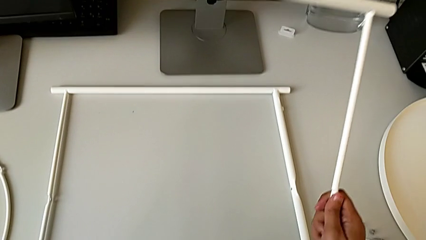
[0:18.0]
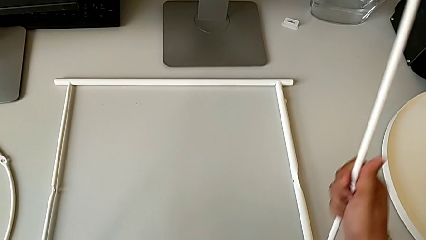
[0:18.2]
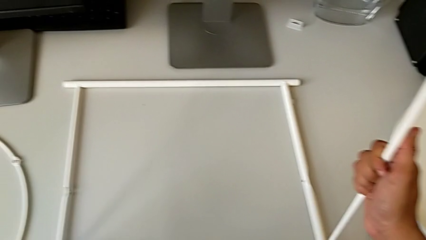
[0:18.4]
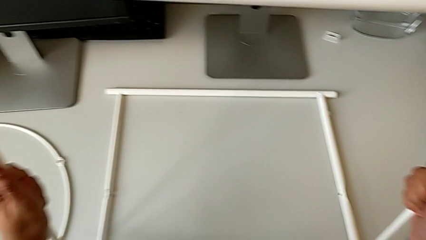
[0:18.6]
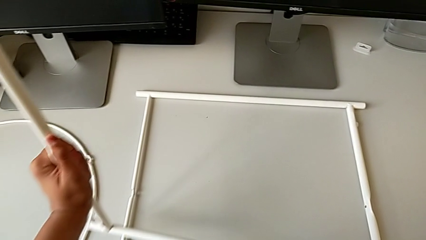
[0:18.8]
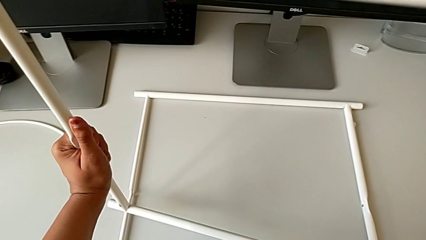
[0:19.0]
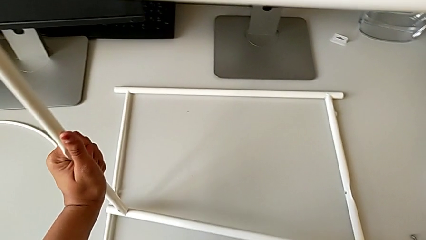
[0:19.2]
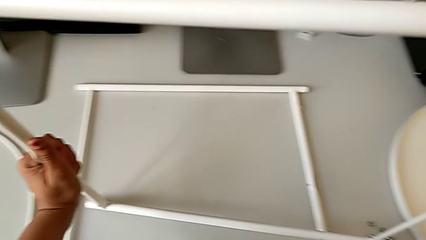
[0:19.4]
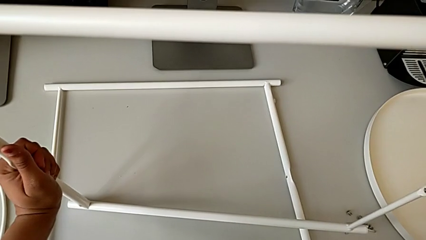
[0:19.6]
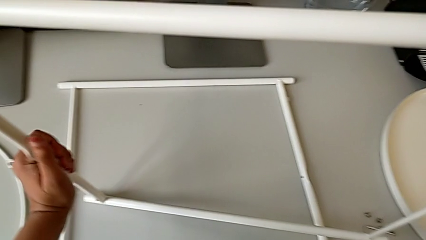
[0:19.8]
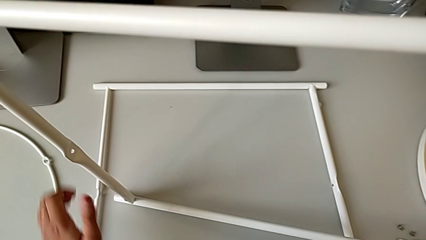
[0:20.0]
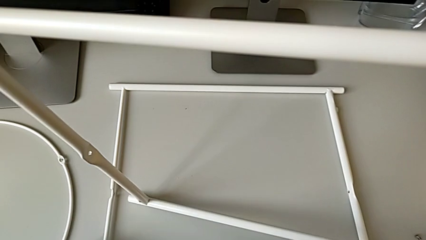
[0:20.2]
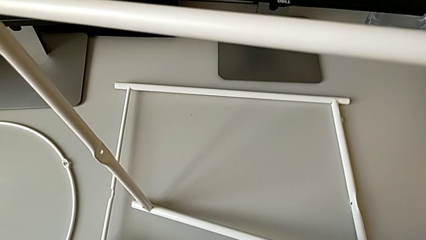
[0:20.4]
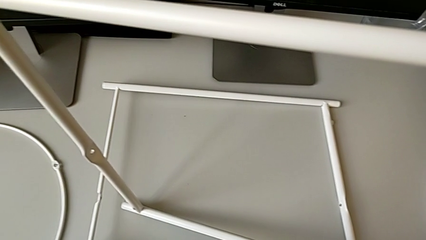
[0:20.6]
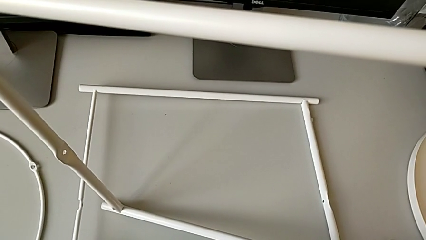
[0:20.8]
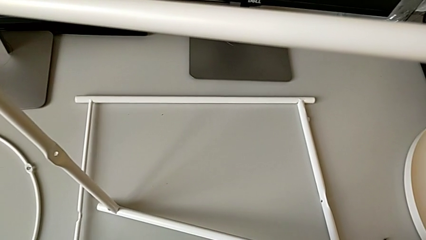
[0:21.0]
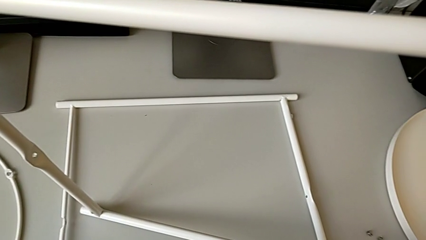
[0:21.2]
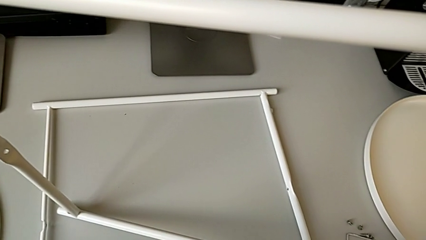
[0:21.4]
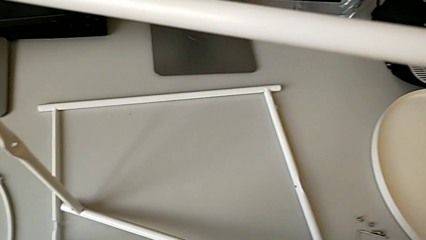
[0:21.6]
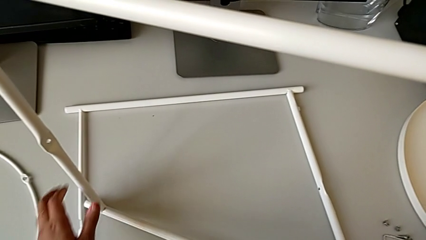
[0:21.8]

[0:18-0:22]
The camera wearer is inspecting the tray table. They place the leg, wrongly grab it and place it, dropping it.

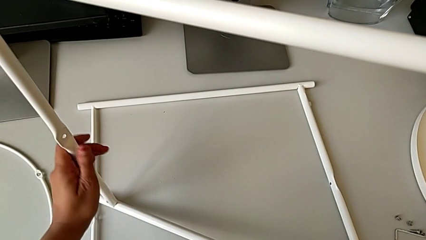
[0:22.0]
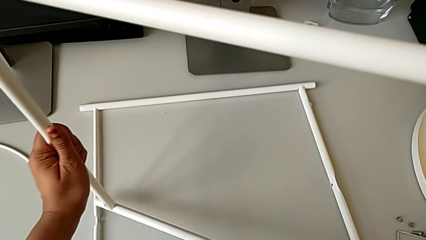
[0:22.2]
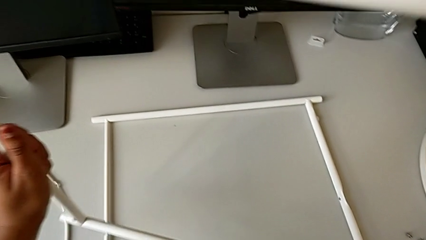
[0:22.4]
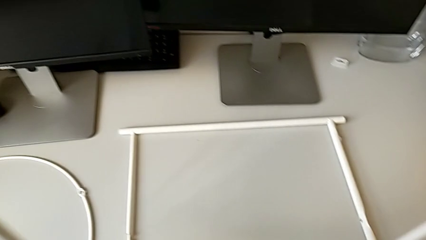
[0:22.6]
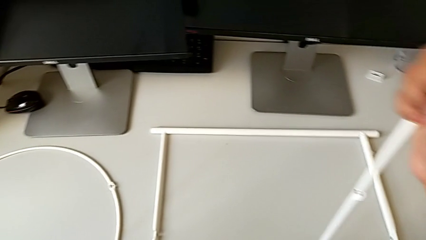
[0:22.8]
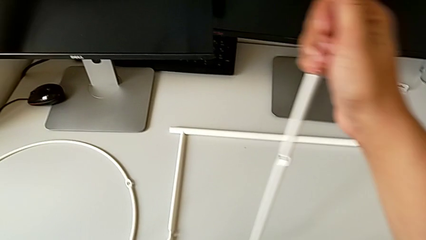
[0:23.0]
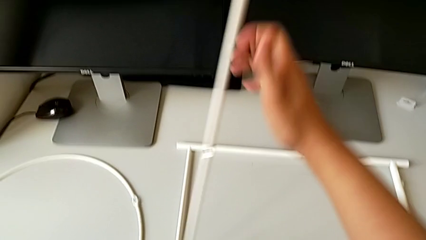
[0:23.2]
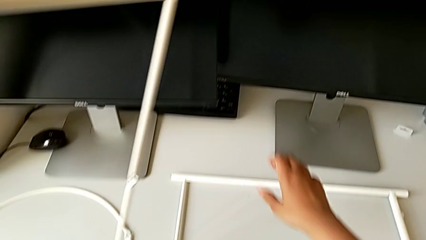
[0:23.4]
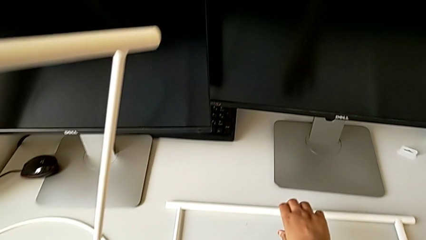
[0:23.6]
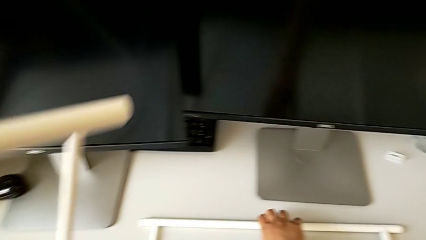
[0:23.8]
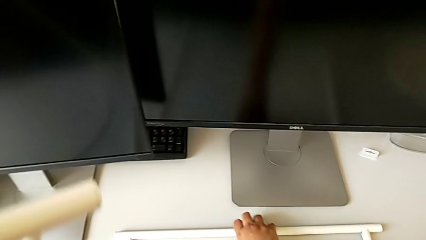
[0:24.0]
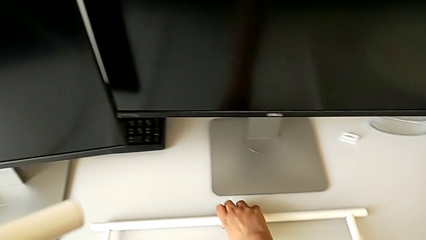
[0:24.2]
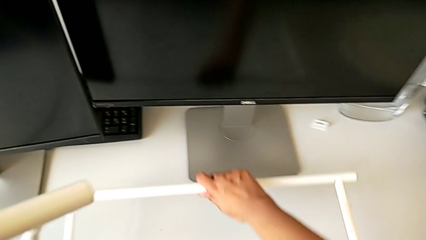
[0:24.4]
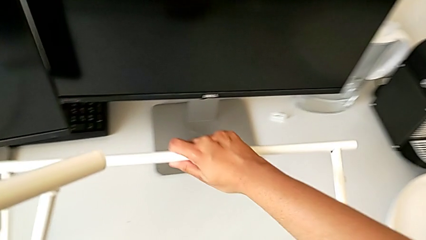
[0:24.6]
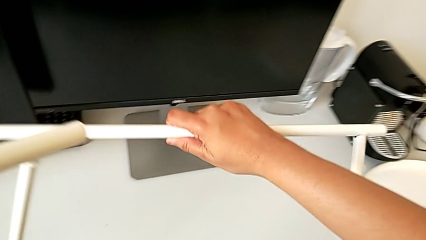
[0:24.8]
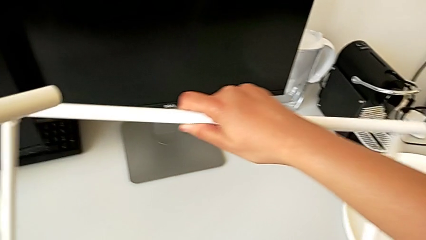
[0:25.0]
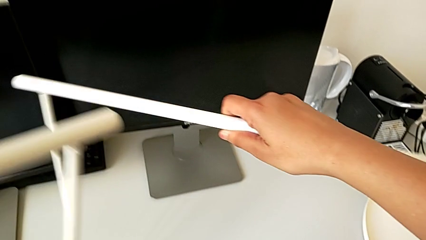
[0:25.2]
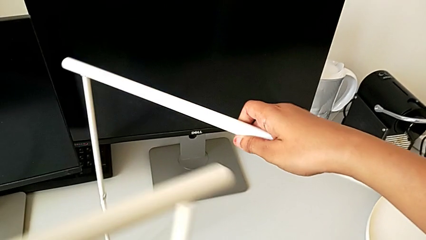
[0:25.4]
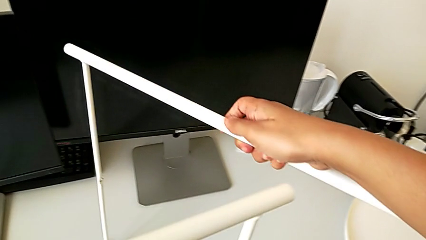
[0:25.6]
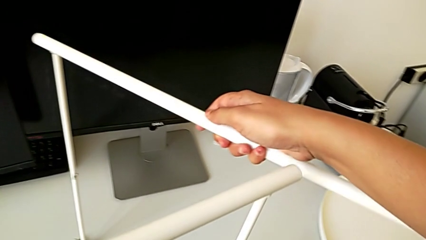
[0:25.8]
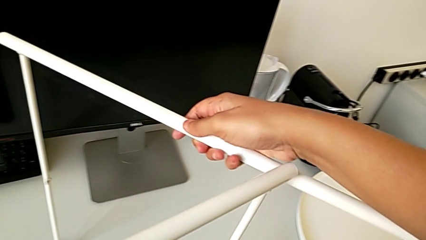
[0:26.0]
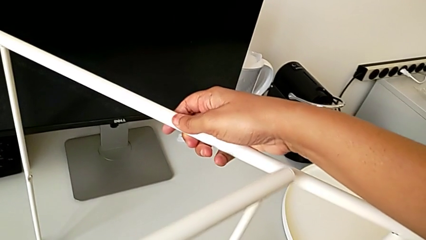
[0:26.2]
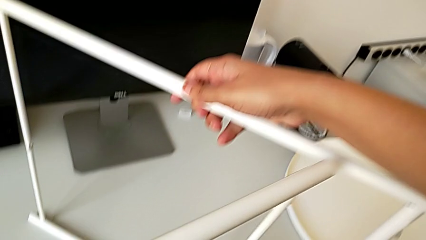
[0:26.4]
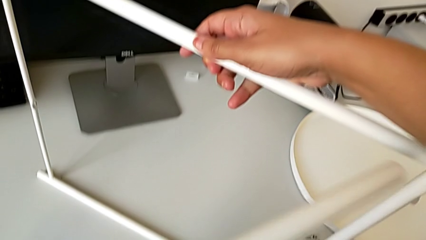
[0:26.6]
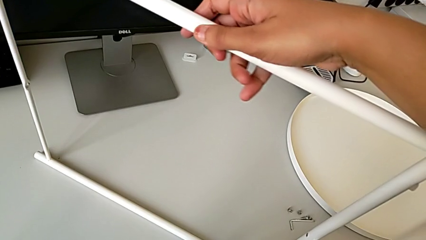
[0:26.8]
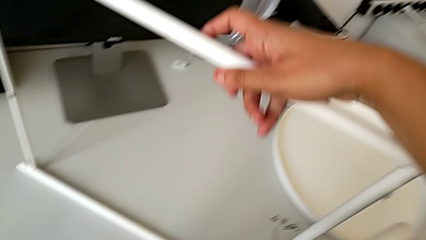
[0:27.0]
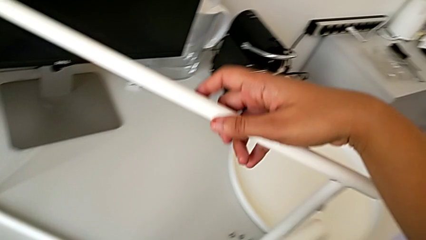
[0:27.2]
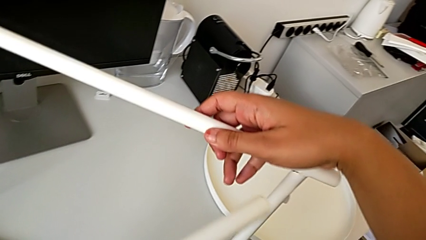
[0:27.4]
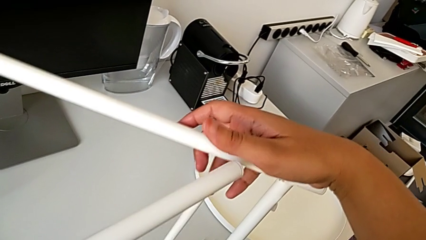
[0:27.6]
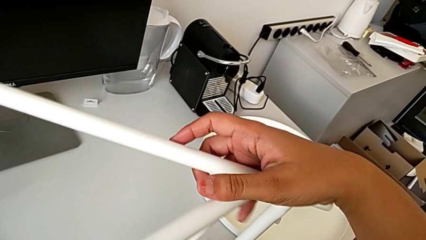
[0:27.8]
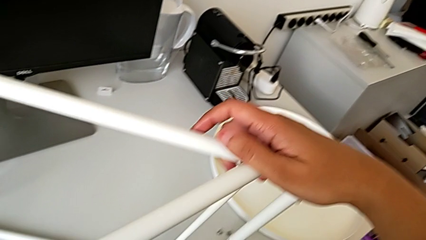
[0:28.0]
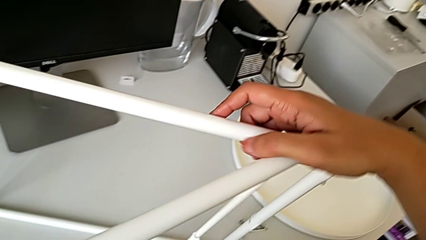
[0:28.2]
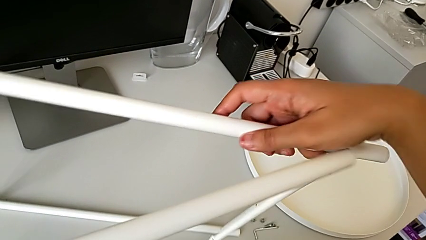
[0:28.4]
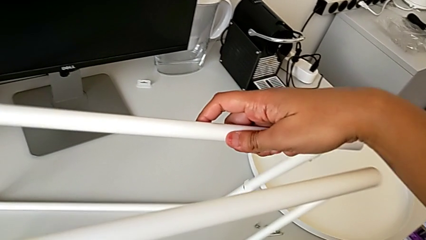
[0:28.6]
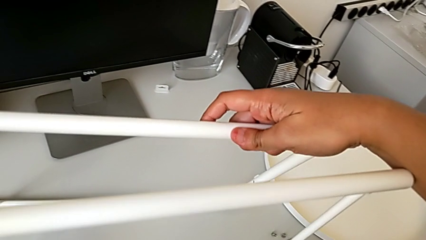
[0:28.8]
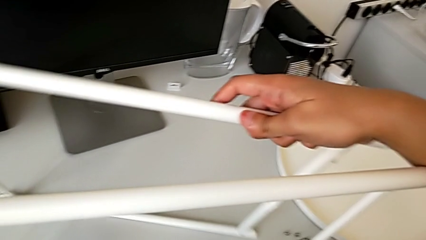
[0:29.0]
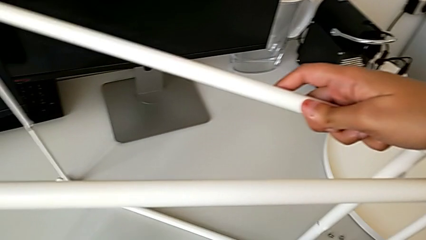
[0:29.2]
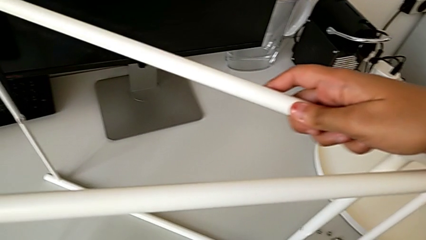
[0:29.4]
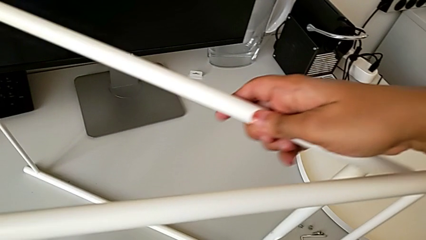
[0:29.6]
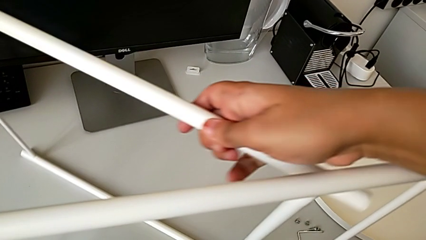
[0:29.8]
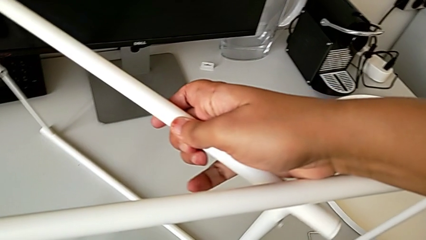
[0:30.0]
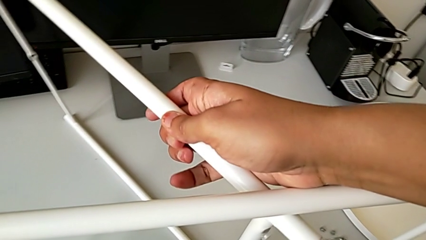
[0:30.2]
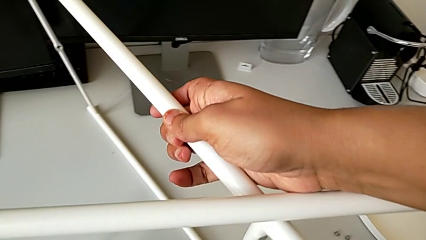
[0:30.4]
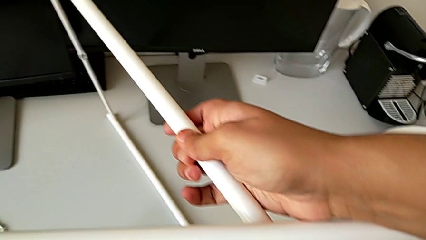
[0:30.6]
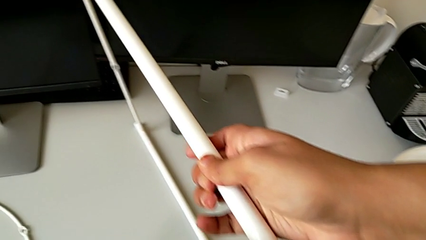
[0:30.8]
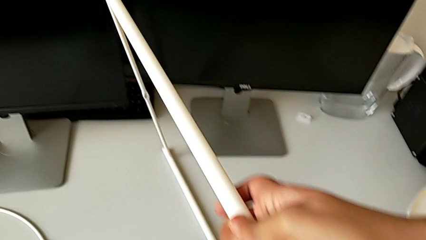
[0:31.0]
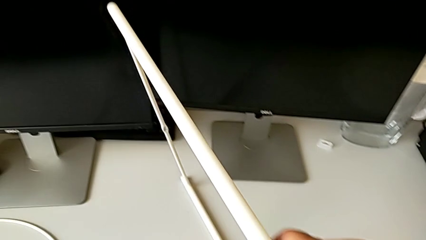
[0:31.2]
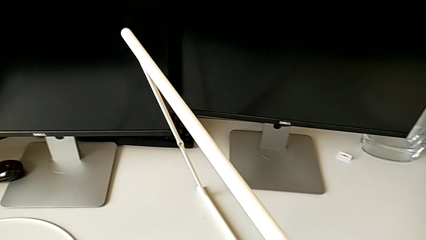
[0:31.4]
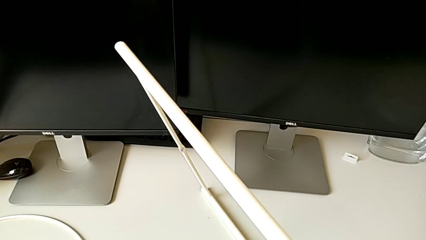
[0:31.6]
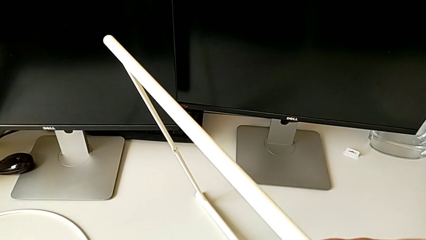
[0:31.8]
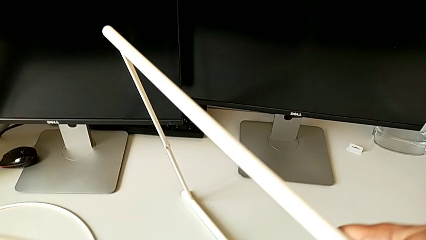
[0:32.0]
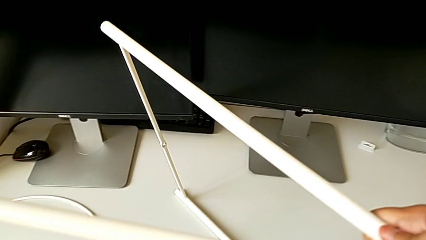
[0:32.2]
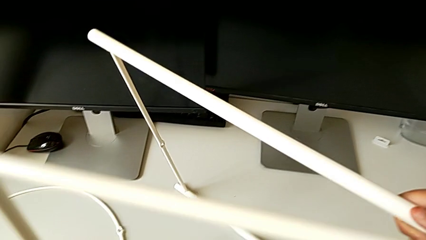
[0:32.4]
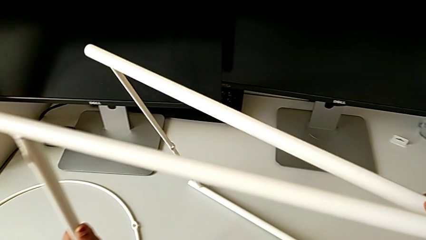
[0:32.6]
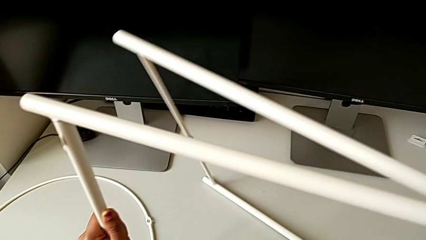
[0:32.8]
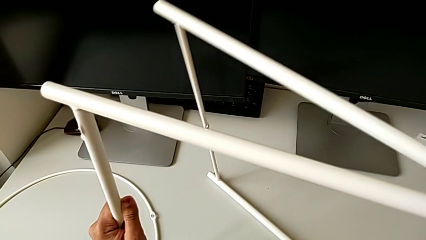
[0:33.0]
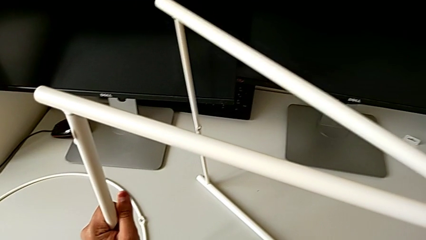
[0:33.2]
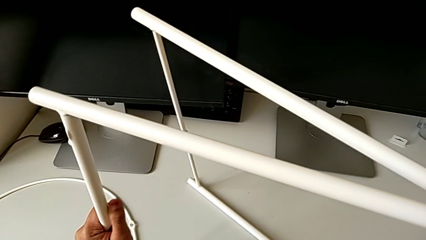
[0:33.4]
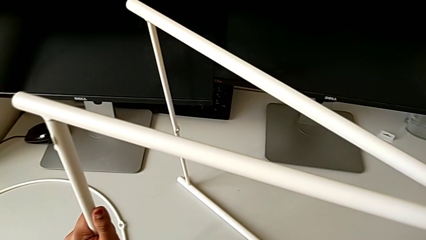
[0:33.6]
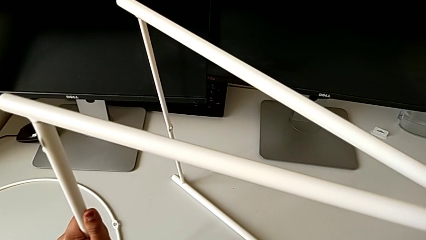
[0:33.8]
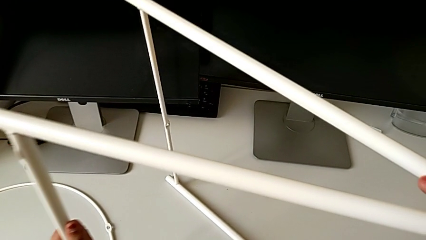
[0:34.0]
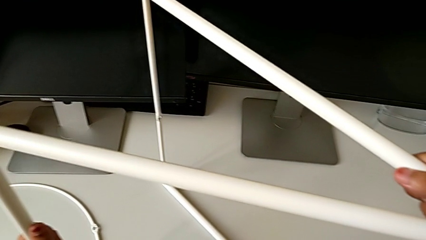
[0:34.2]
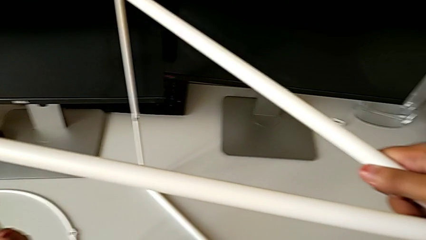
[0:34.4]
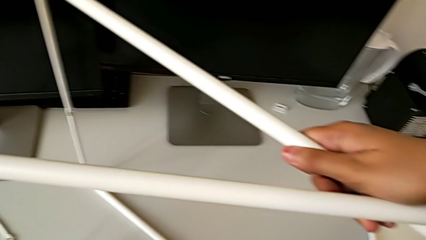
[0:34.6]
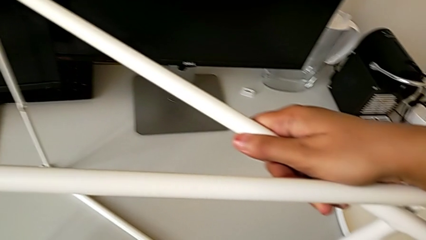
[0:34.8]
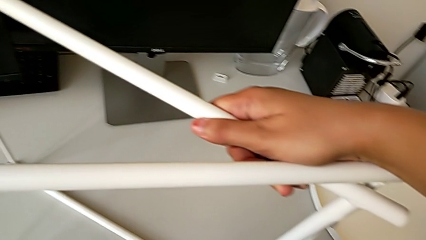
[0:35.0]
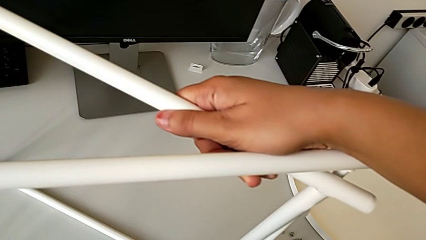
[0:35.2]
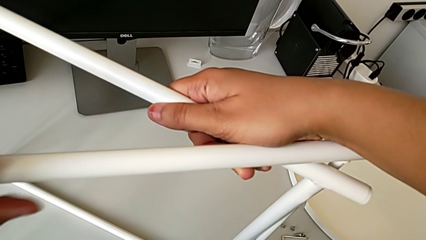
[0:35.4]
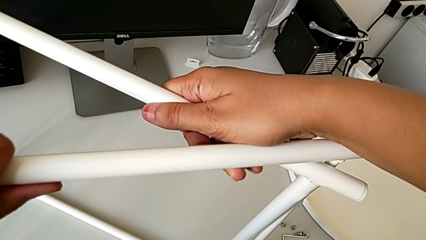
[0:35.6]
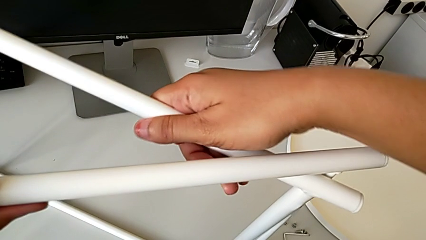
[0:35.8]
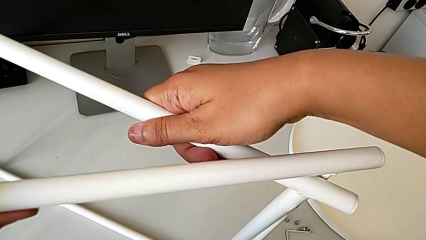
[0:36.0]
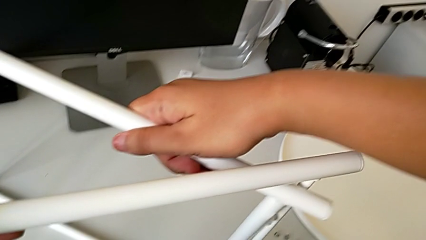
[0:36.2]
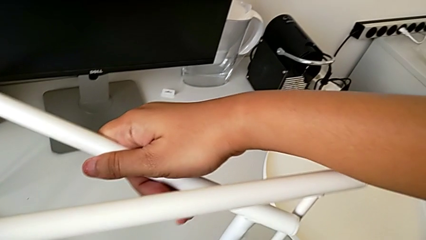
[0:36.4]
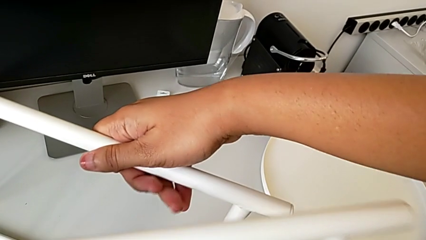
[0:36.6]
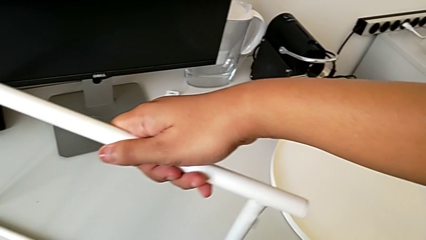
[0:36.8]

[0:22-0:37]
The camera wearer is trying to assemble the legs. They lift the leg twice, hold it, slide it, wrongly align it, hold it and withdraw it.
